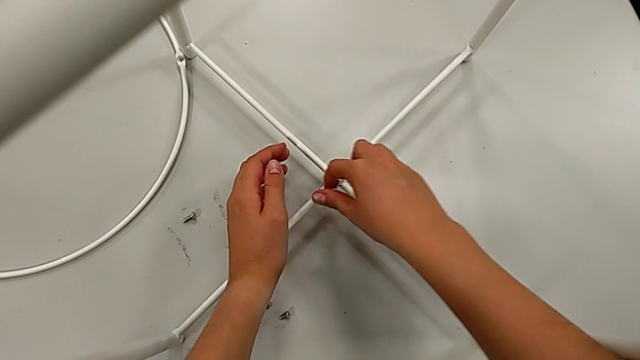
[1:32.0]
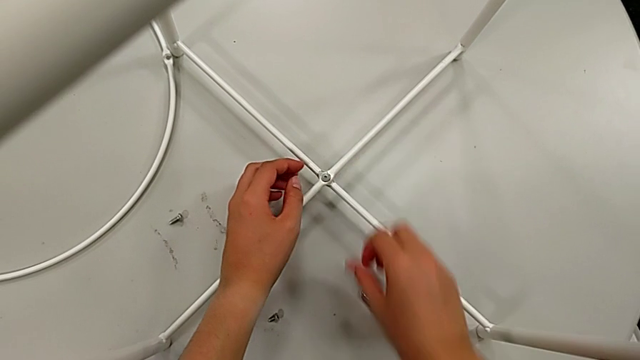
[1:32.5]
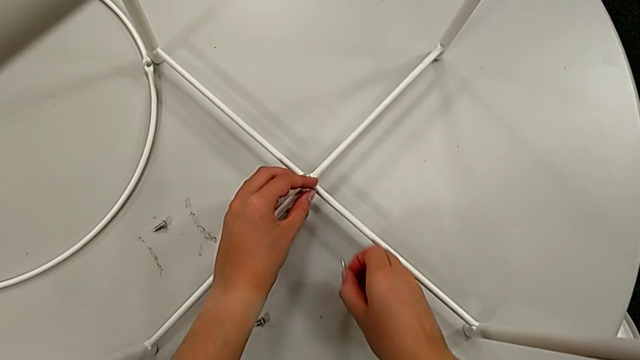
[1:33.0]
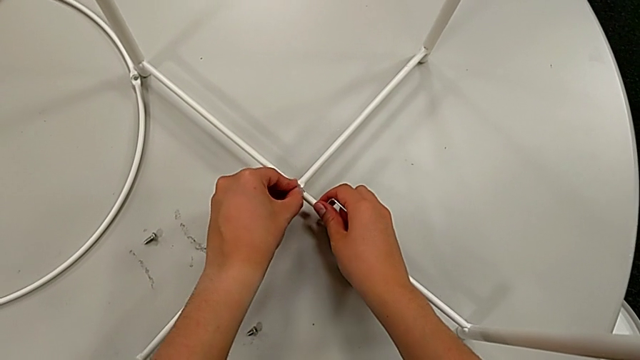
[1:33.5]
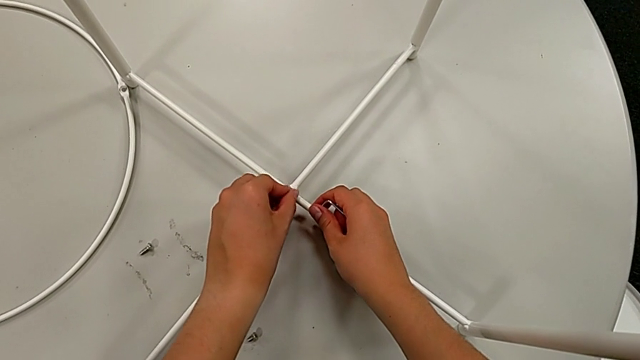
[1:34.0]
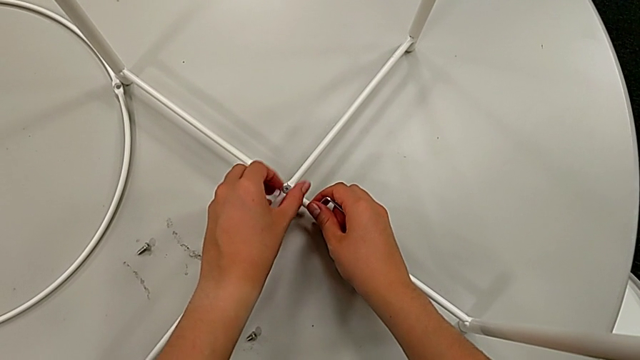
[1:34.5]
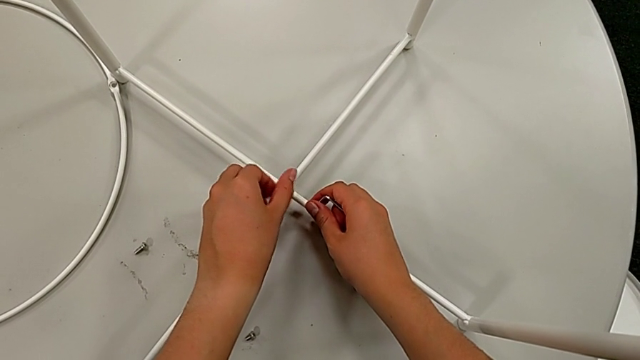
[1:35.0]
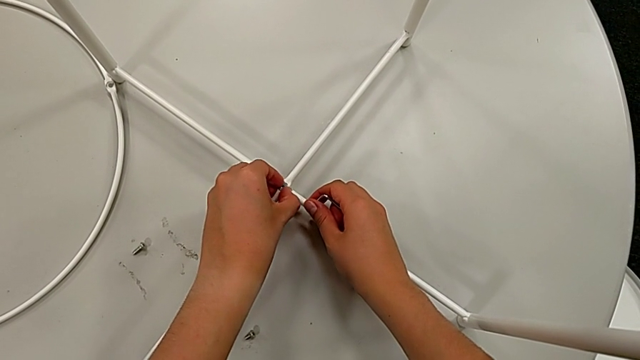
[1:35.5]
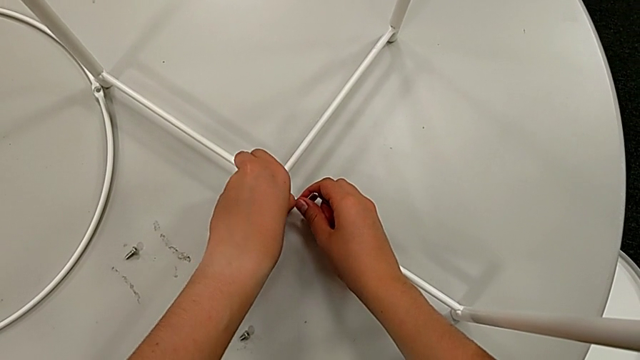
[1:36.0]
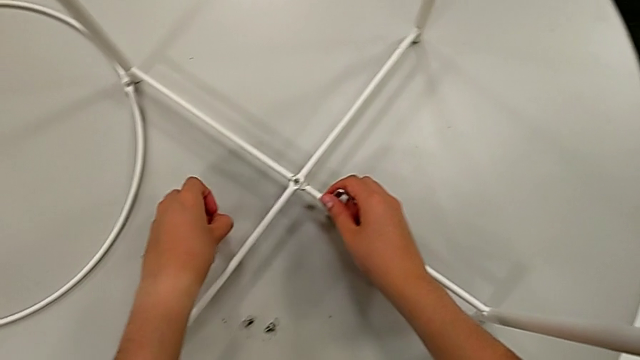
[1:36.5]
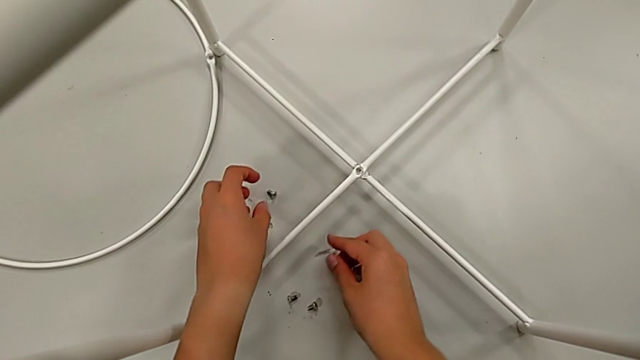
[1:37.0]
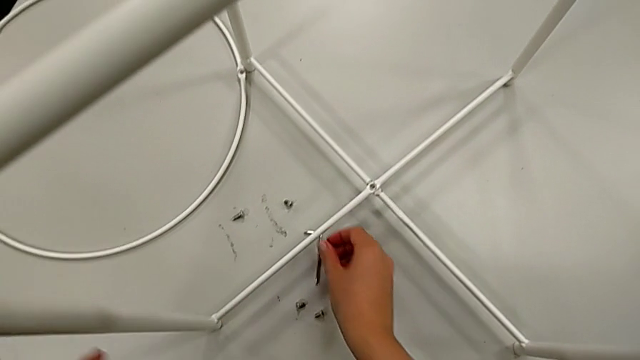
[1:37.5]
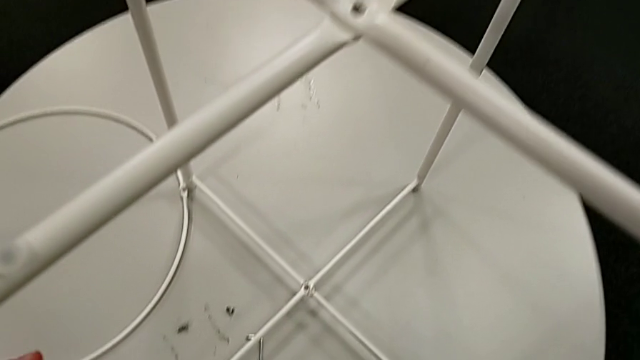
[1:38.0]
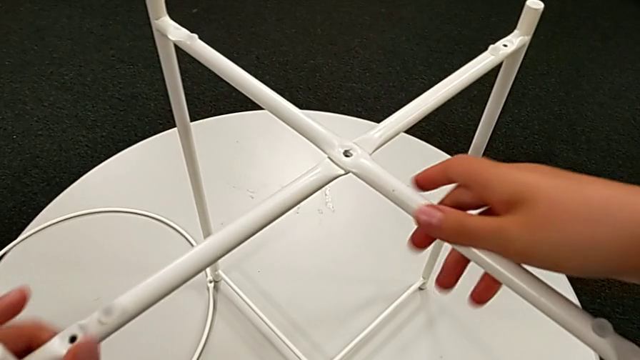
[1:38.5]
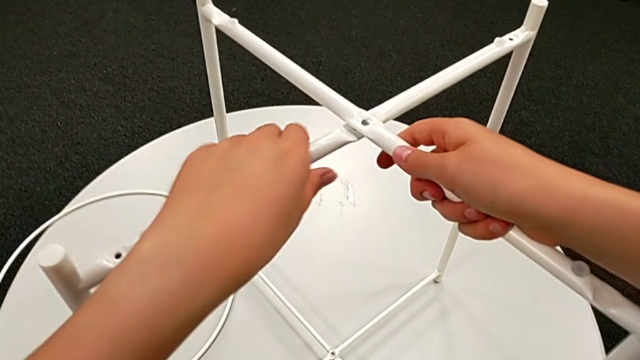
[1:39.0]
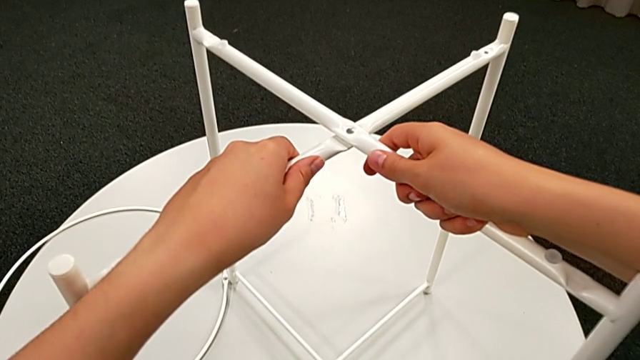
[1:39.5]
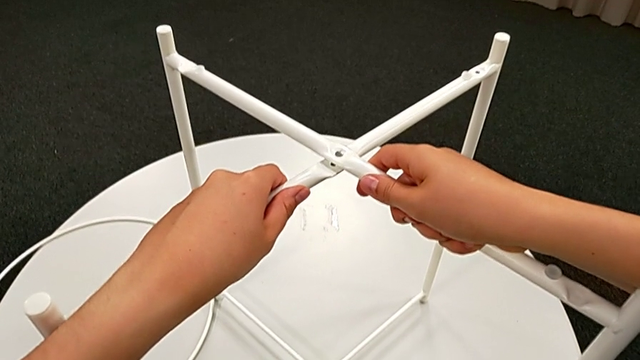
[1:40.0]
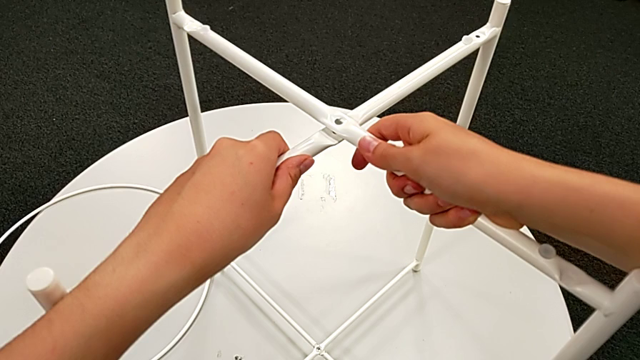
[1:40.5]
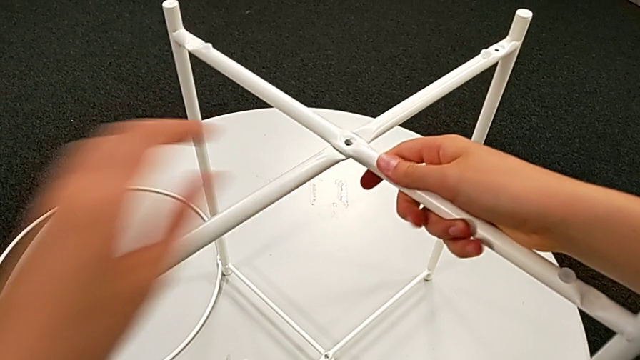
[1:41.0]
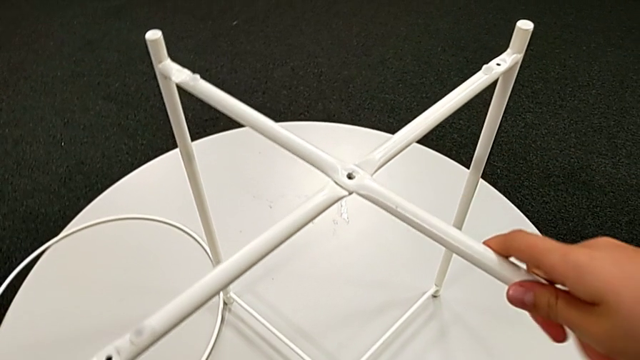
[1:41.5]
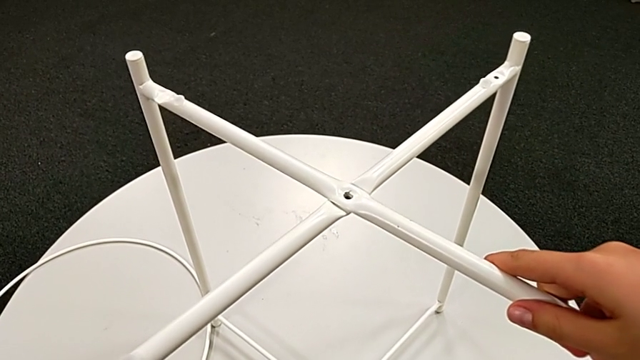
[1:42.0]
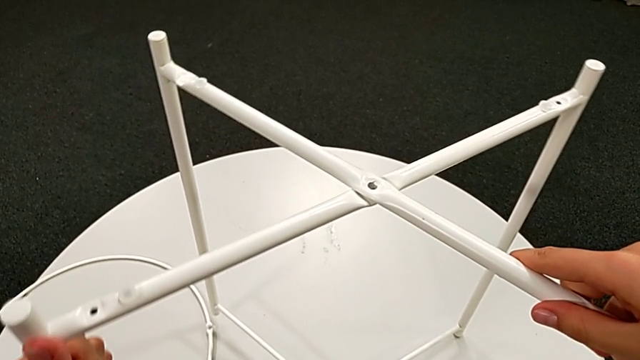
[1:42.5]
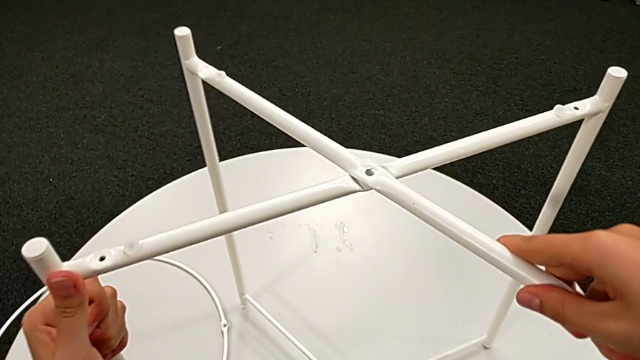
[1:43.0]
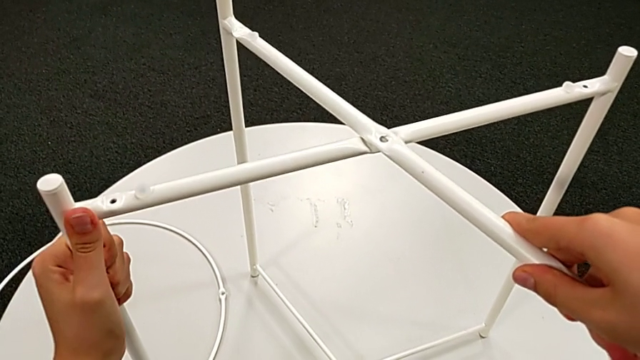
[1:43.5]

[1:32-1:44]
The camera wearer is disassembling the white legs. They wrongly drop the hex socket head, grab the Allen wrench with the right hand, unscrew the hex socket head with the left hand, disassemble it, place it, place the Allen wrench, grab the leg, slide it, lift it and place it.

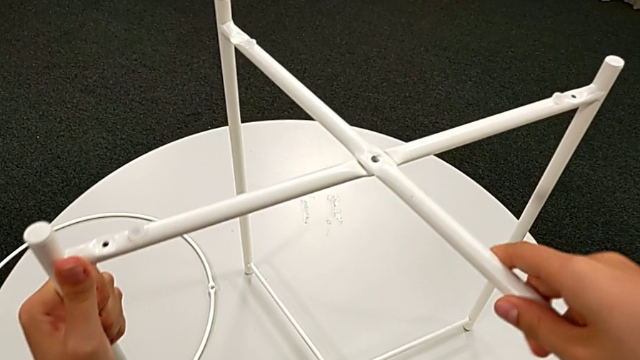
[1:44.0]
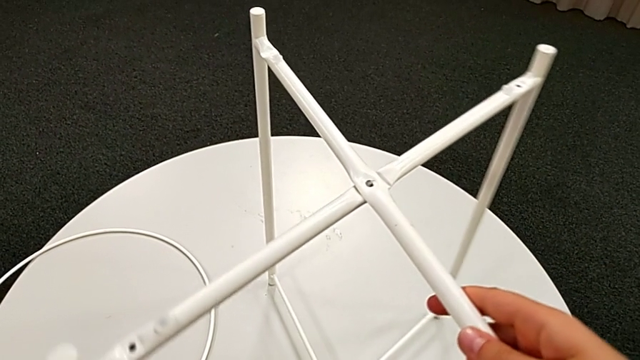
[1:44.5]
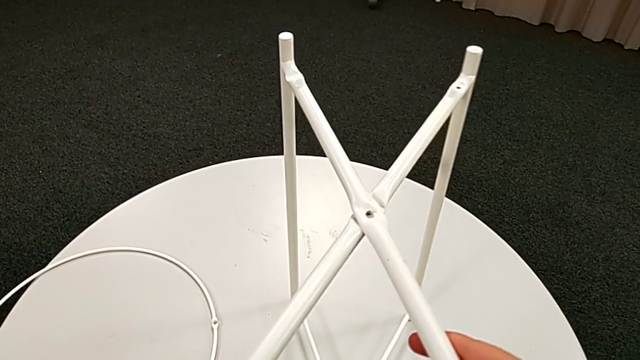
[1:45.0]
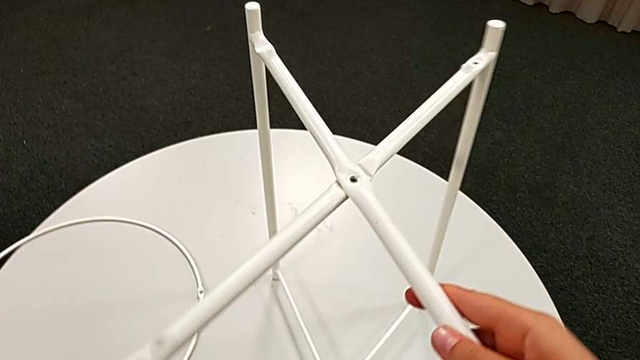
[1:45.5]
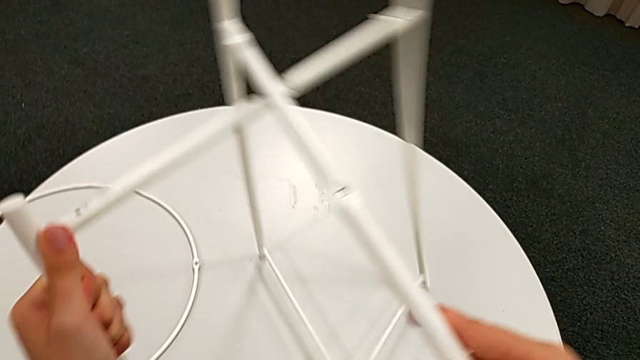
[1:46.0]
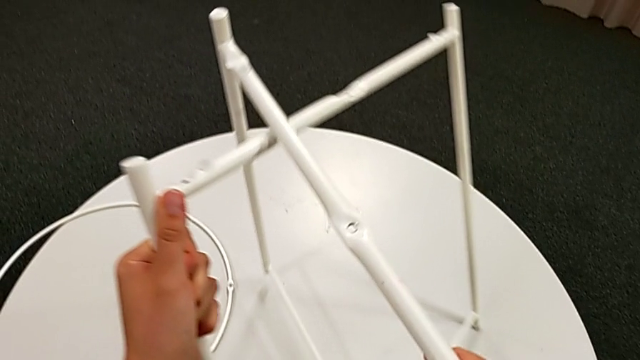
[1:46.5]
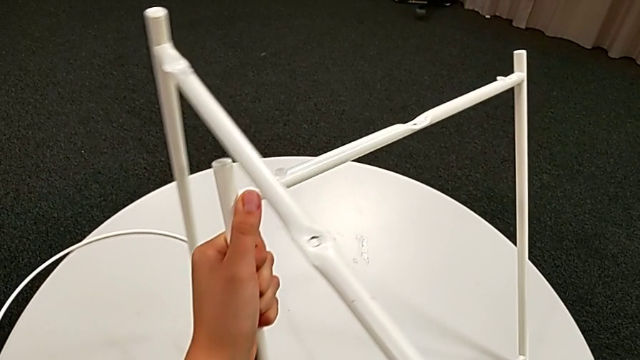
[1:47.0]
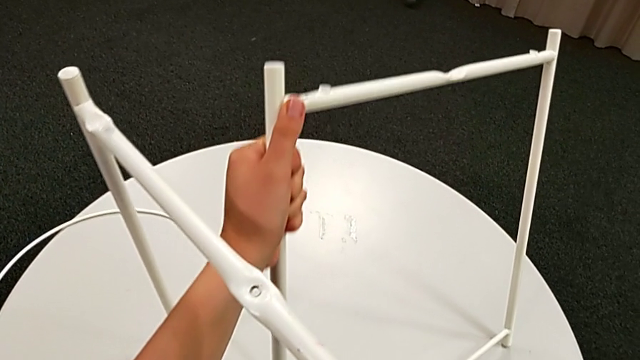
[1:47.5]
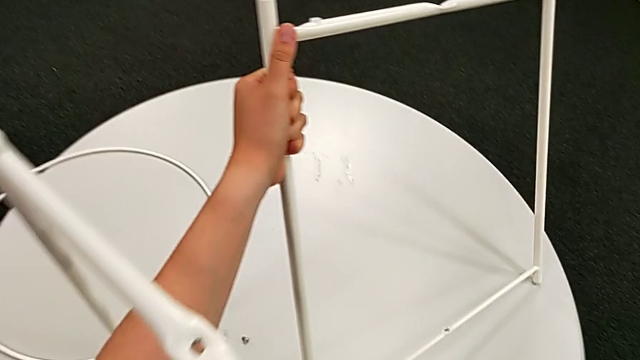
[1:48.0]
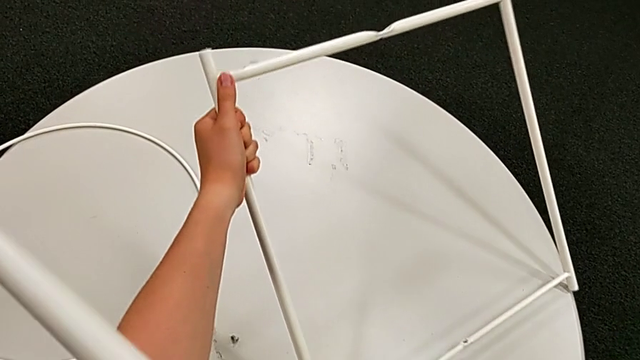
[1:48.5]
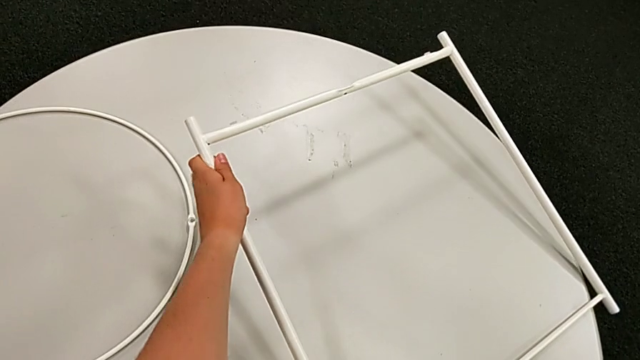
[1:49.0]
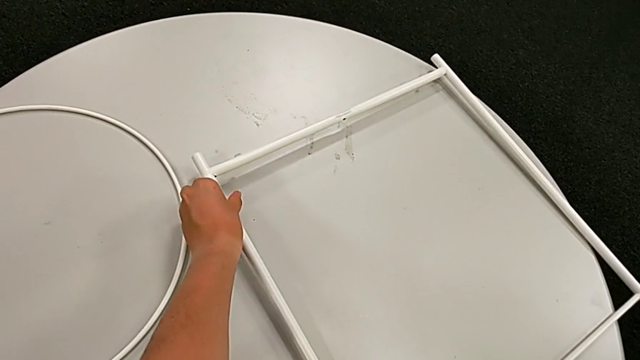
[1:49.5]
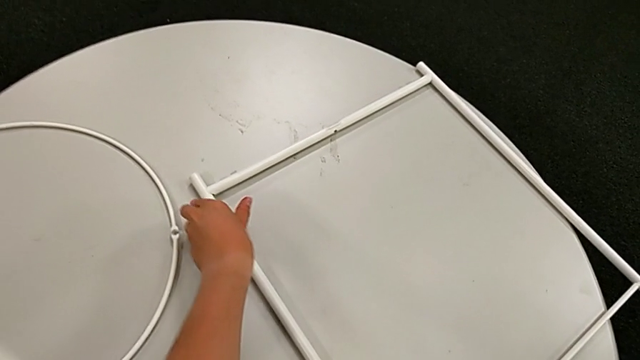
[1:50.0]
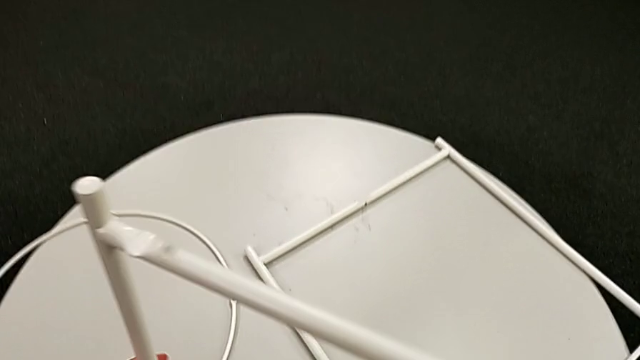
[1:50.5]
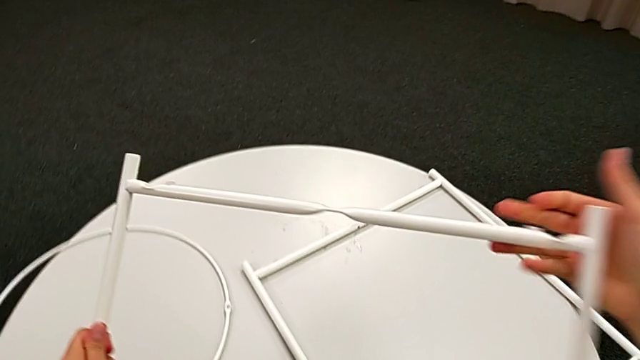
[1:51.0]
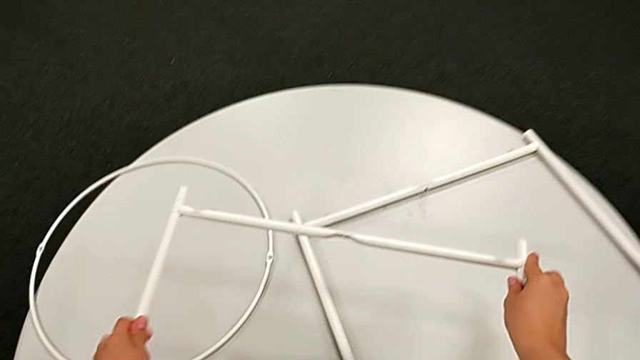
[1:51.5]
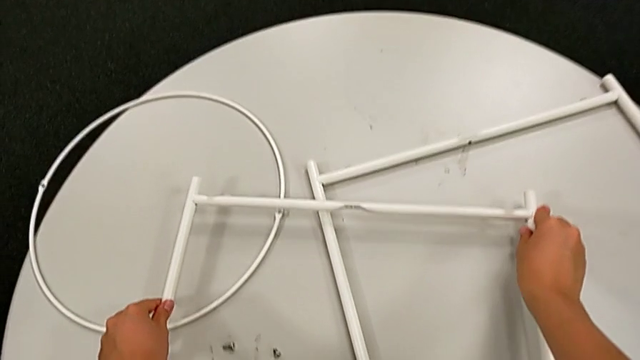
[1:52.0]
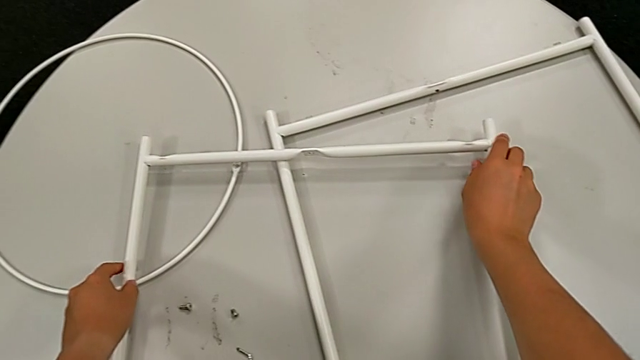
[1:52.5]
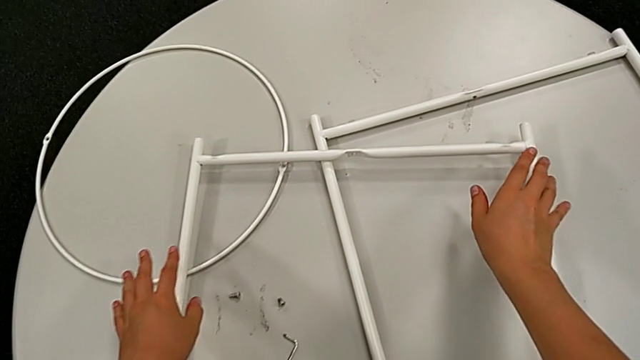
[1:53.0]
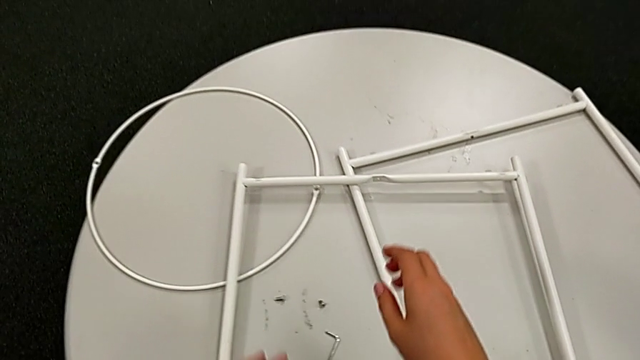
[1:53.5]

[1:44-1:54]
The camera wearer is disassembling the white legs. They disassemble the leg and place it twice.
